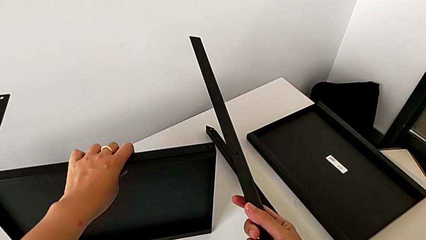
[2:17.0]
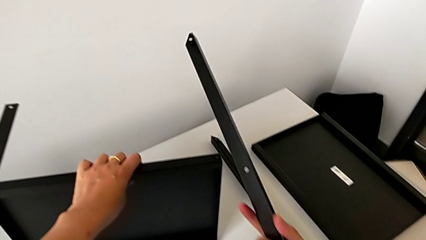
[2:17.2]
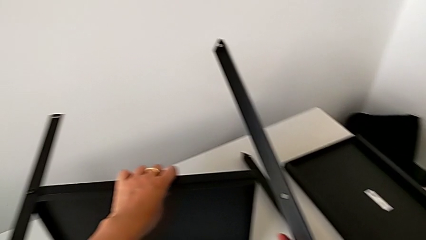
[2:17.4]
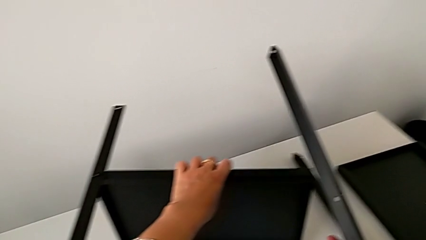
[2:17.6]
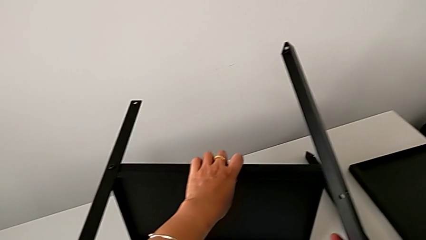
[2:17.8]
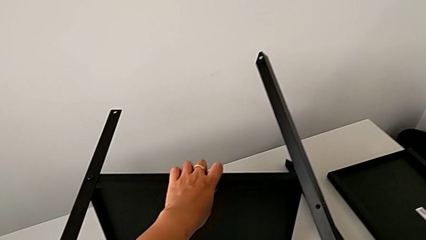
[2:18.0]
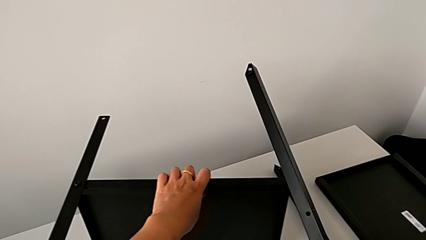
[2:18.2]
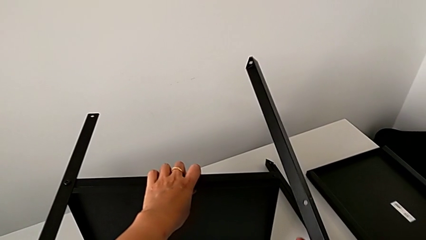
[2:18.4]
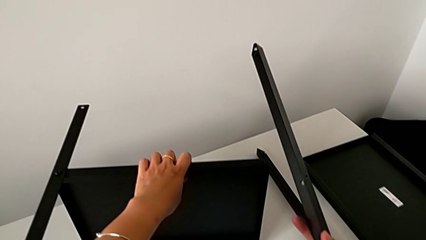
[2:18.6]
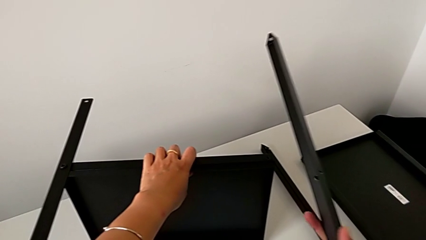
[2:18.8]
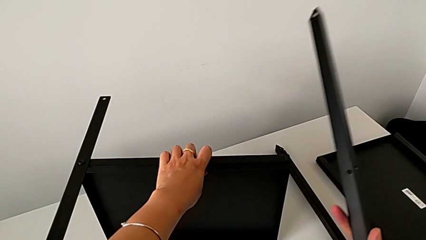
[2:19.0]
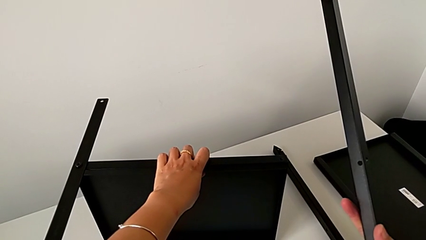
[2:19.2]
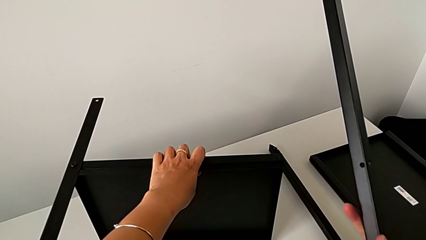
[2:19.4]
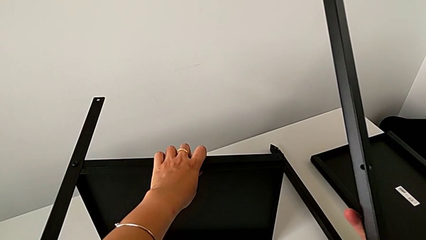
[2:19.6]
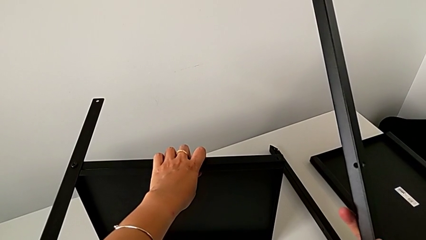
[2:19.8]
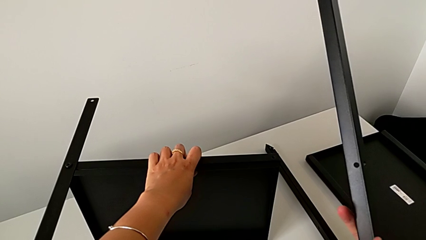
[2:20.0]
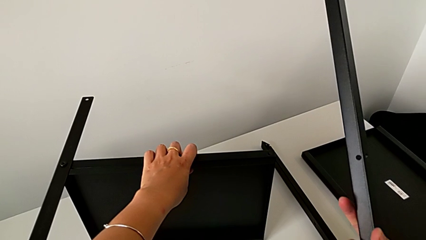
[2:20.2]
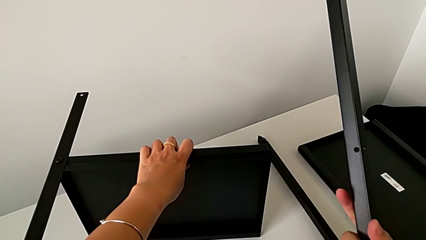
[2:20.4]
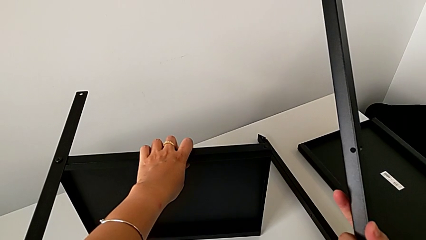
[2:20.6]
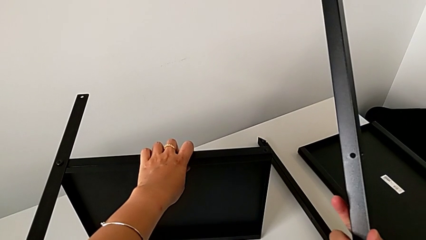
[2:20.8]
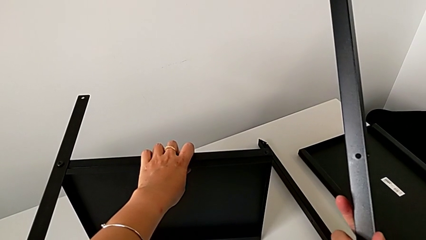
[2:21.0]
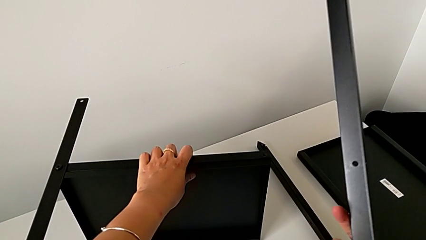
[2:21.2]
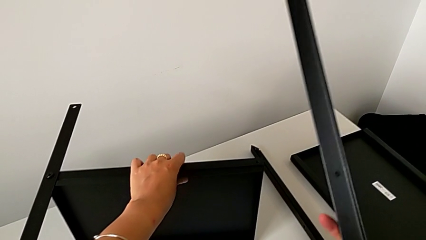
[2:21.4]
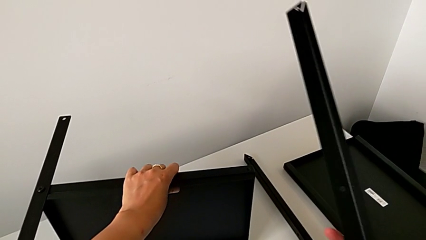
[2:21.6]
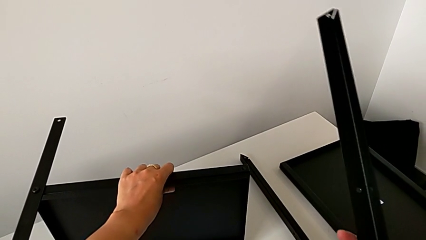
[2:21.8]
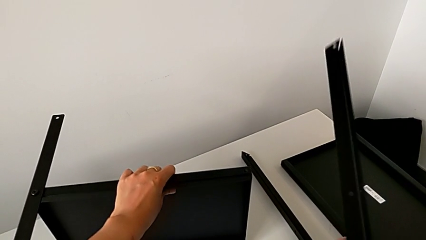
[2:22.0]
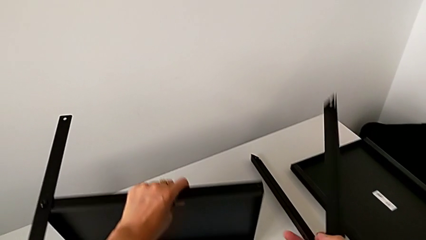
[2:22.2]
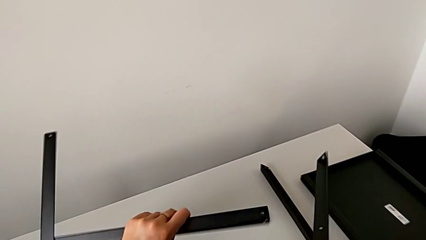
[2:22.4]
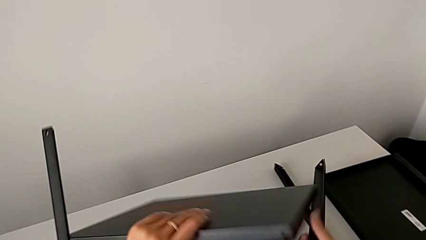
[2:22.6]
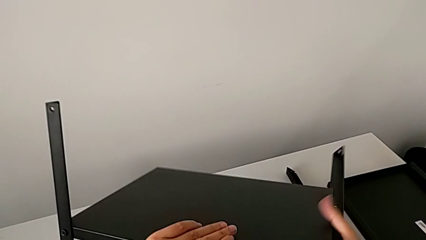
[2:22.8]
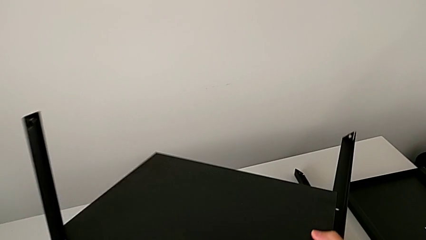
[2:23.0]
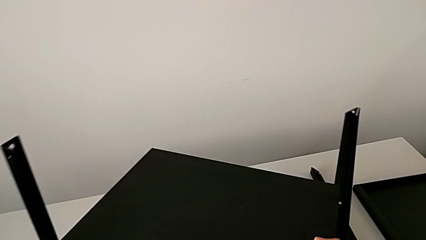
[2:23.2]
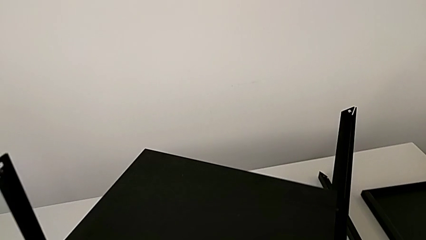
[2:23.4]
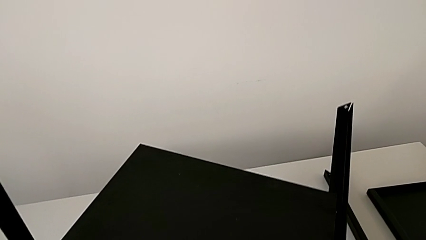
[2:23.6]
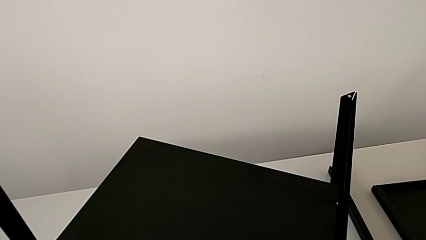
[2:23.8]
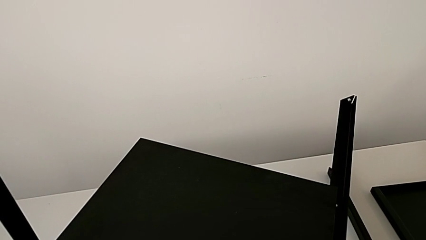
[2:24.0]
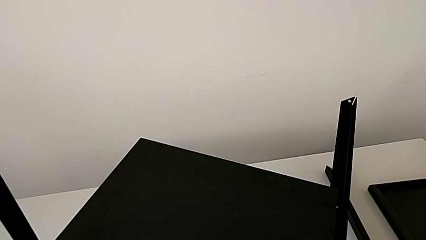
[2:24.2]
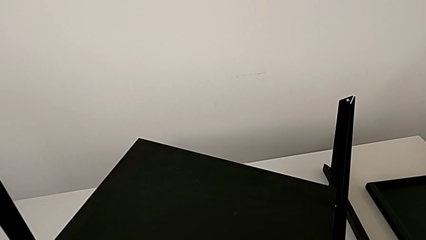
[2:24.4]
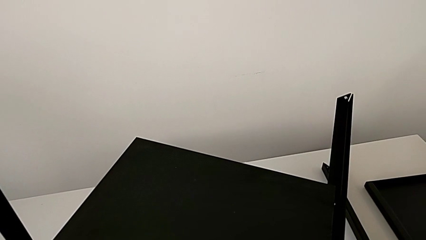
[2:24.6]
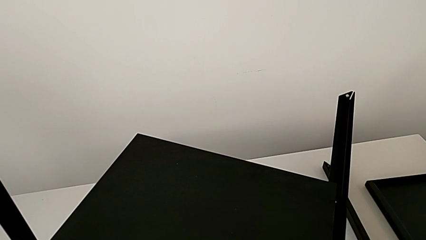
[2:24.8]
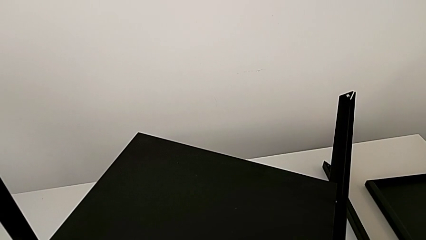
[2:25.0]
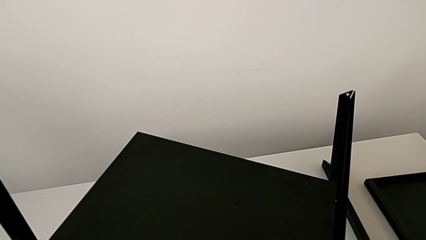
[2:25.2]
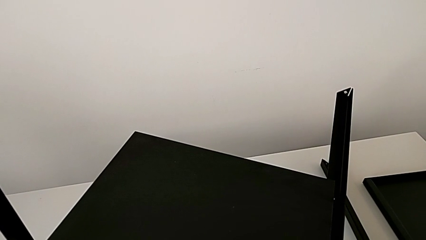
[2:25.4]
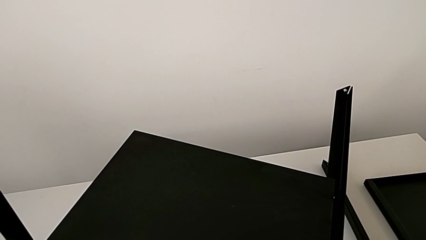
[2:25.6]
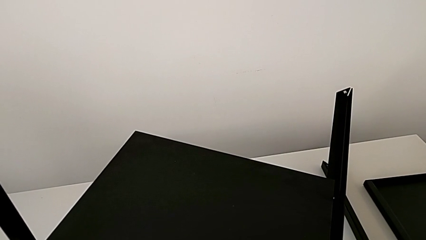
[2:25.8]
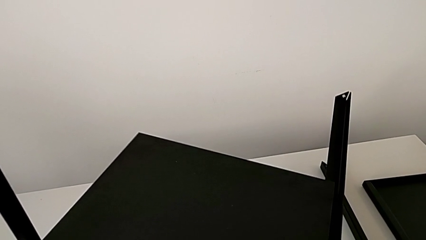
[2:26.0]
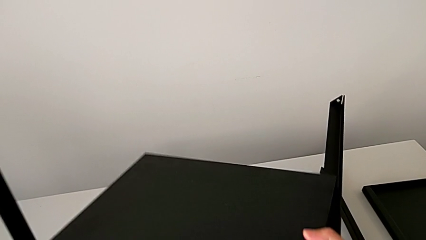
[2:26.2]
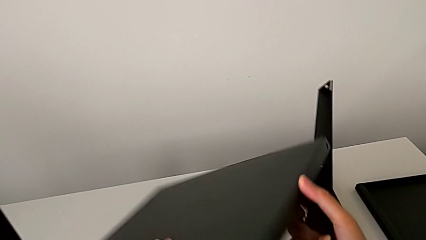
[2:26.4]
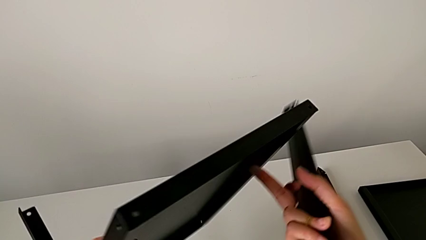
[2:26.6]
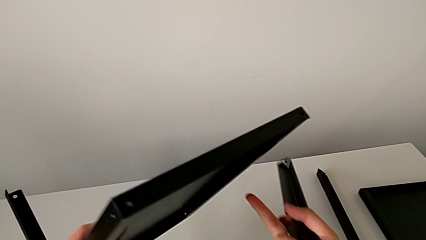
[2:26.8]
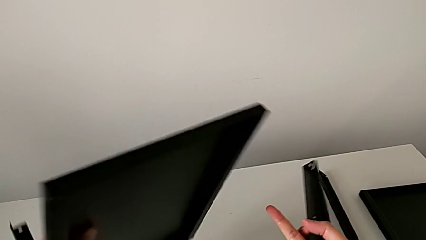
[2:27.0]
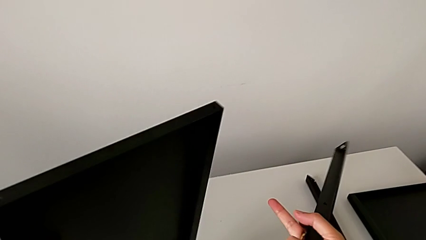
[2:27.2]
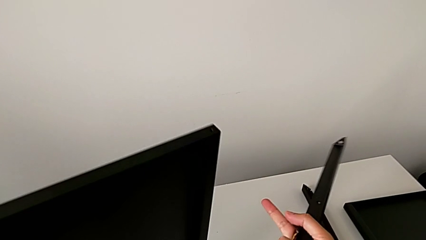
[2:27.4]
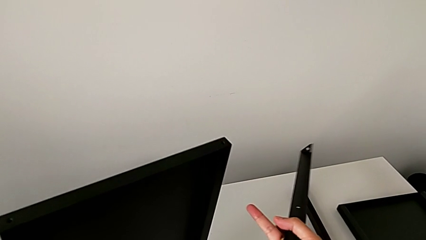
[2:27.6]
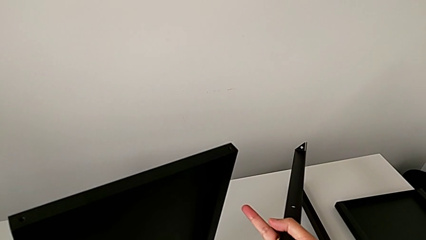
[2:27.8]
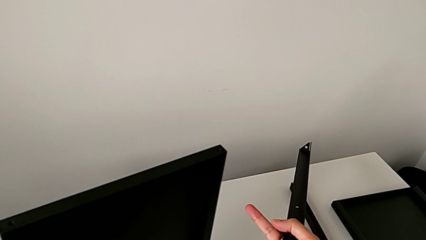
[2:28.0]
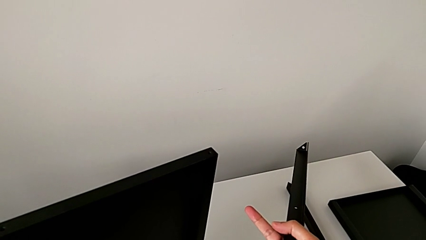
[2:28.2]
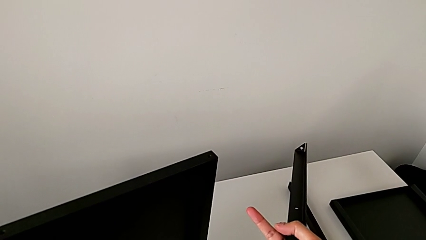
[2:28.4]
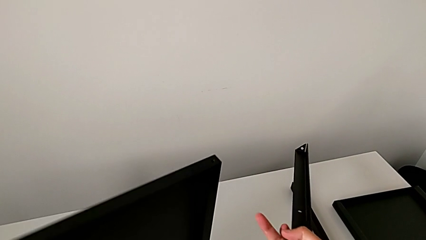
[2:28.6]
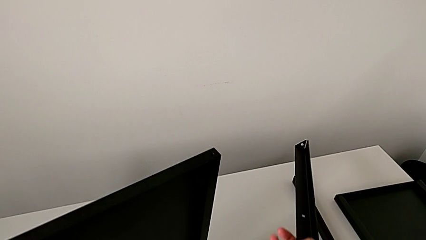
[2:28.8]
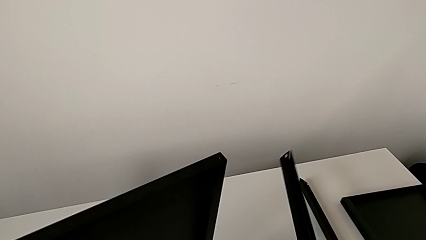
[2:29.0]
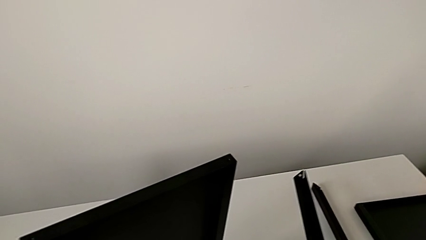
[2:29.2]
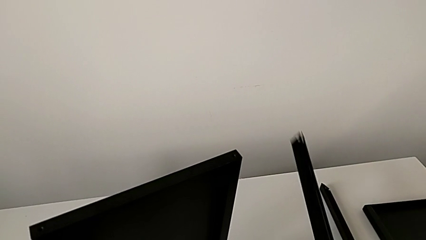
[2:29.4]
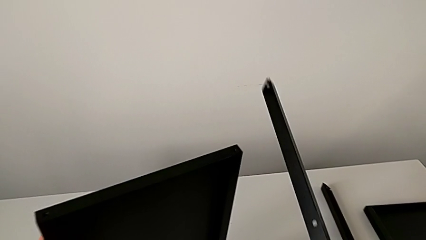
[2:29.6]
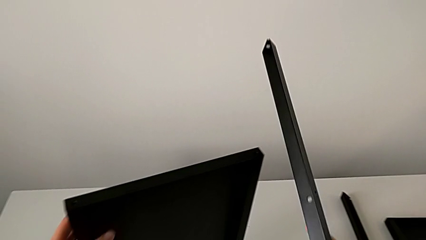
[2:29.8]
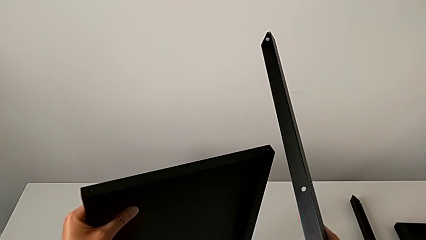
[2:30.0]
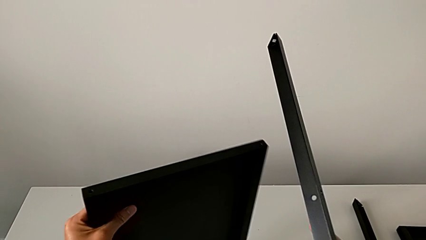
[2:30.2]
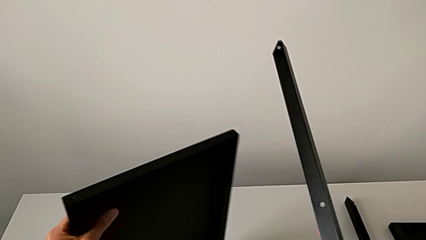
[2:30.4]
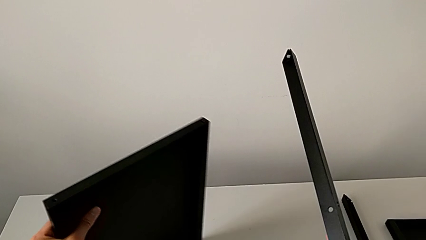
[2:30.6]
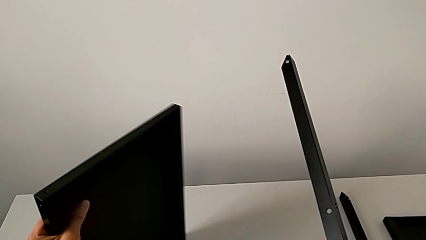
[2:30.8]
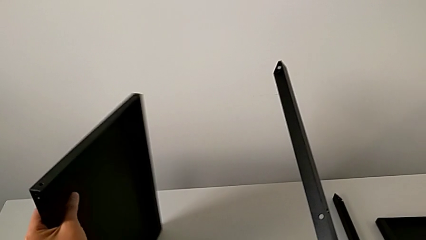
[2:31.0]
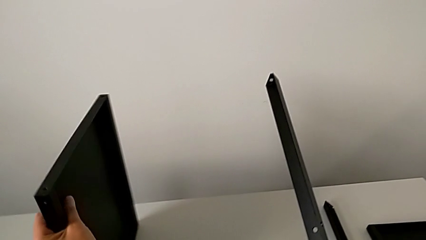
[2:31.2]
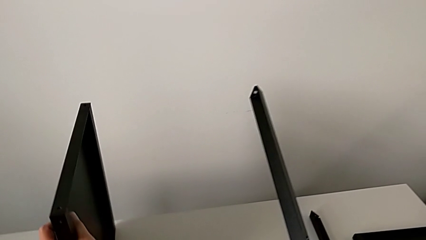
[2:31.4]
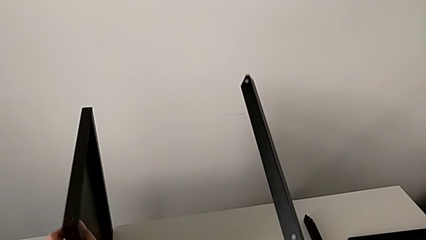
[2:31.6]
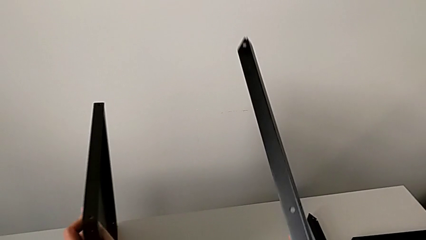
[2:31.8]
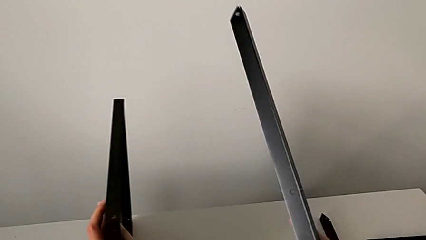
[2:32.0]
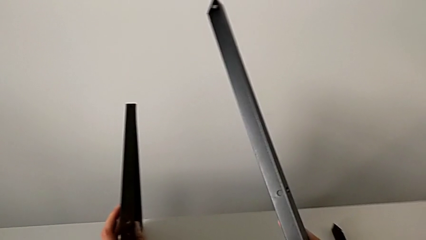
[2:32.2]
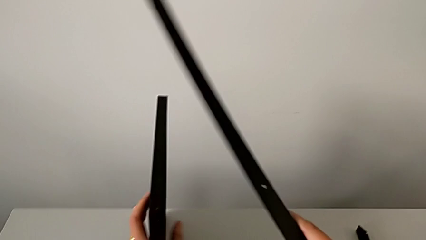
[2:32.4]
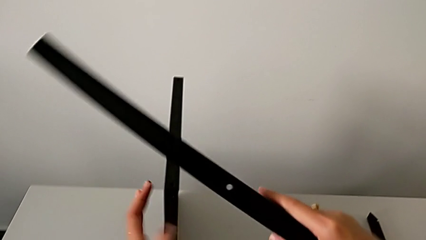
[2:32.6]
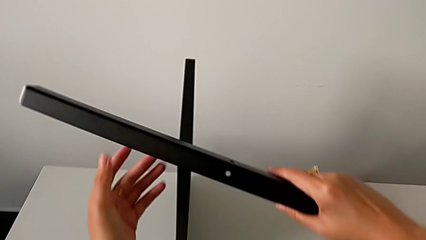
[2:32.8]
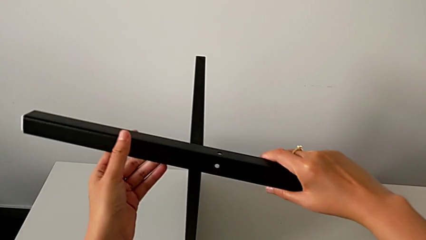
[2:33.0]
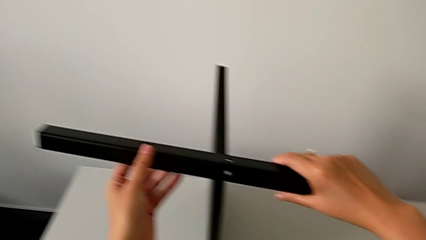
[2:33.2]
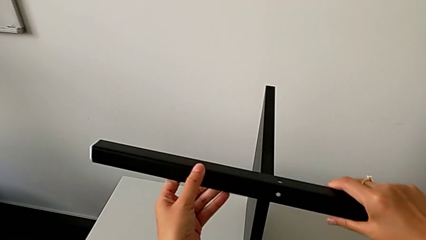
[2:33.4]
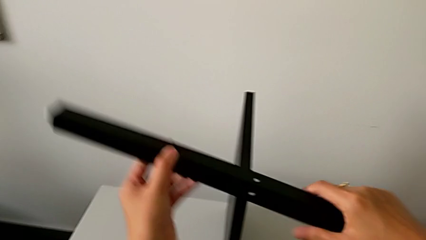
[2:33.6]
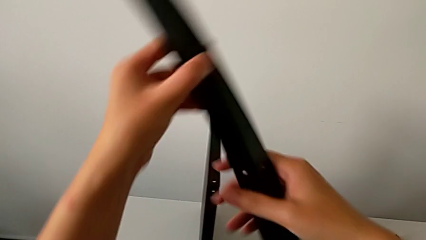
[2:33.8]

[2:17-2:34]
The camera wearer is assembling the second leg of the table. They keep holding the second leg, wrongly rotate the nightstand, rotate it, place it, slide it and approach it.
